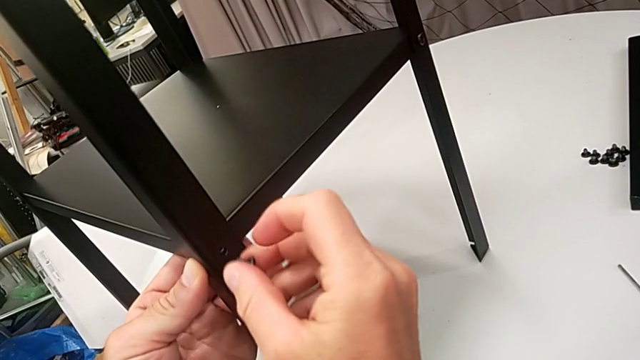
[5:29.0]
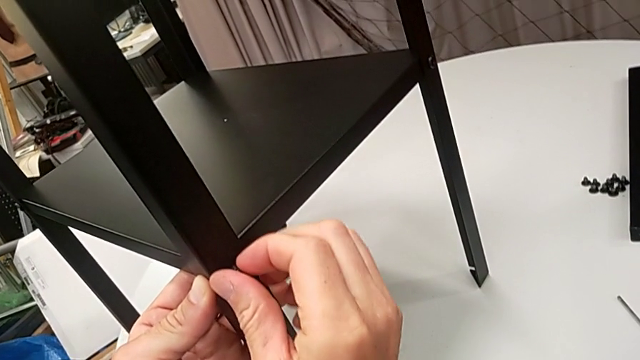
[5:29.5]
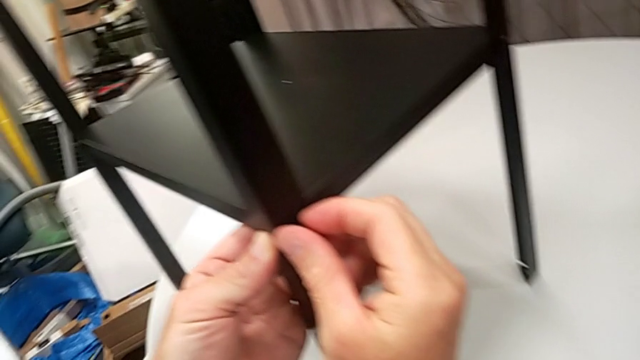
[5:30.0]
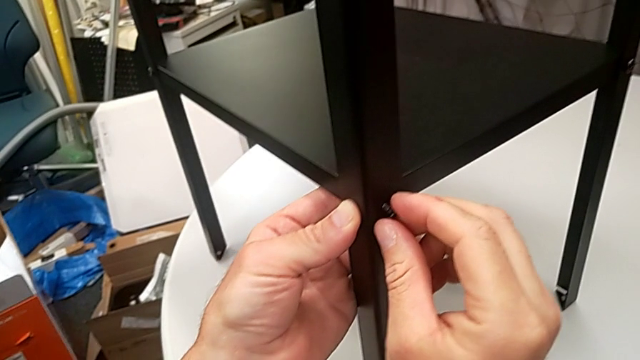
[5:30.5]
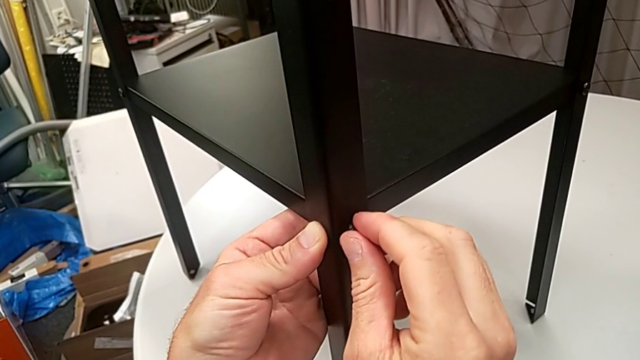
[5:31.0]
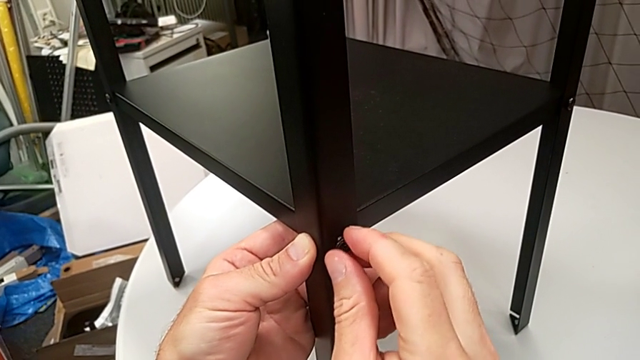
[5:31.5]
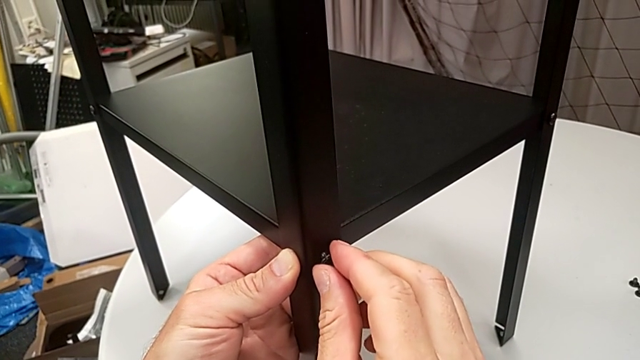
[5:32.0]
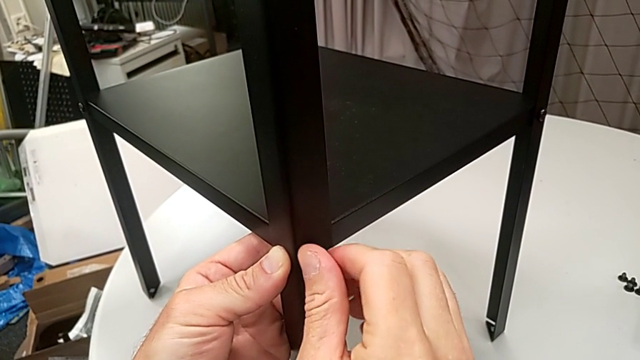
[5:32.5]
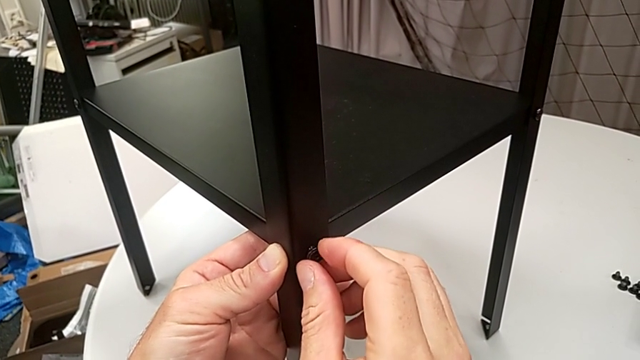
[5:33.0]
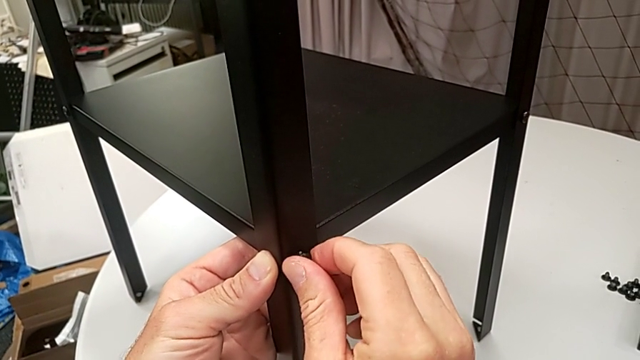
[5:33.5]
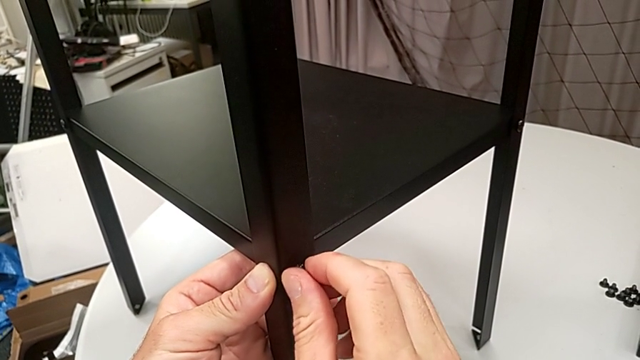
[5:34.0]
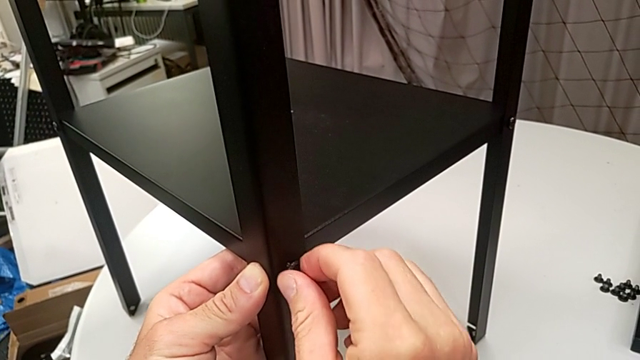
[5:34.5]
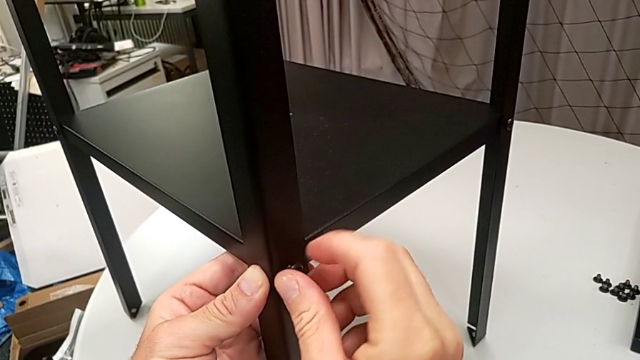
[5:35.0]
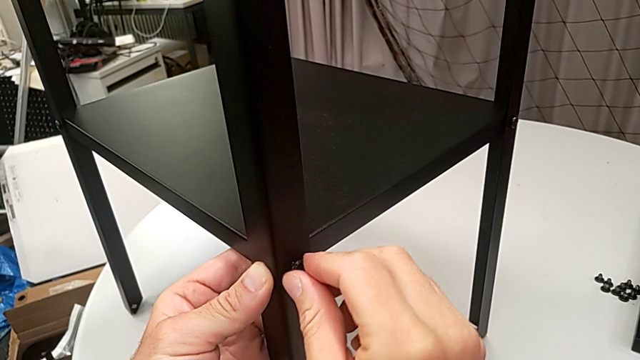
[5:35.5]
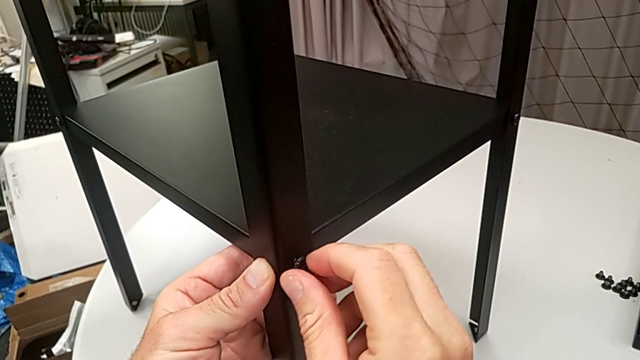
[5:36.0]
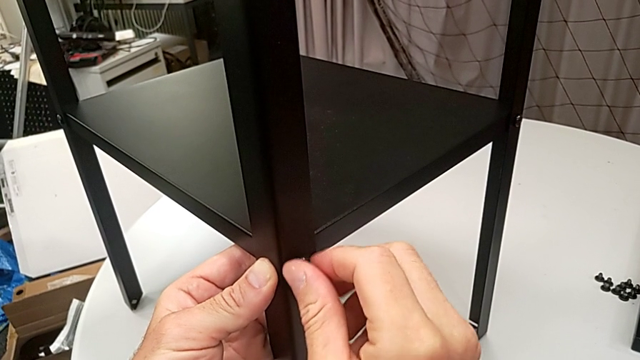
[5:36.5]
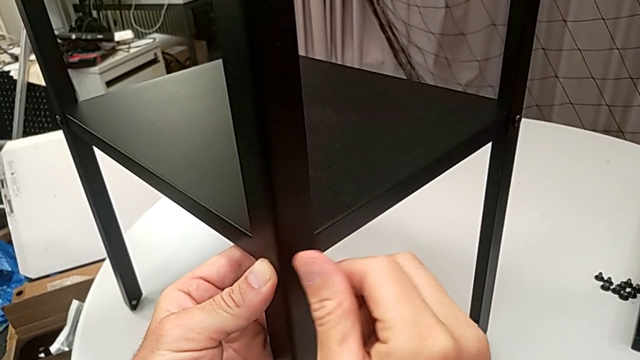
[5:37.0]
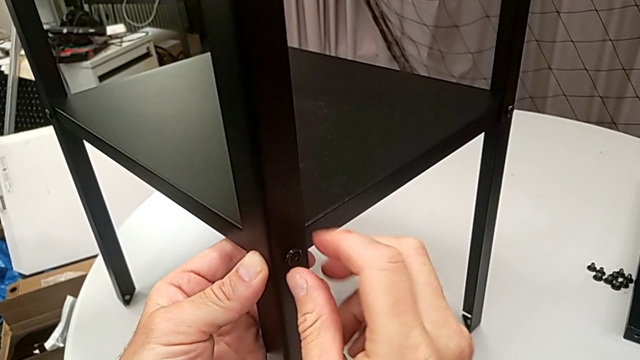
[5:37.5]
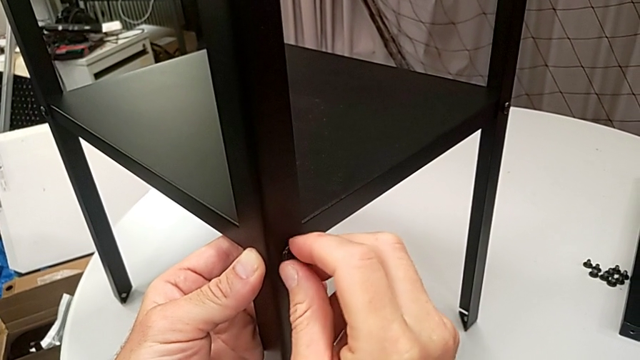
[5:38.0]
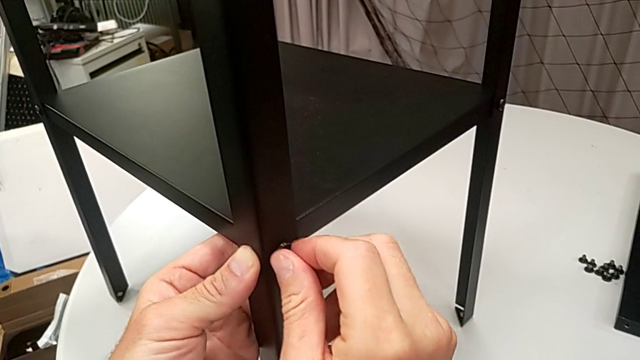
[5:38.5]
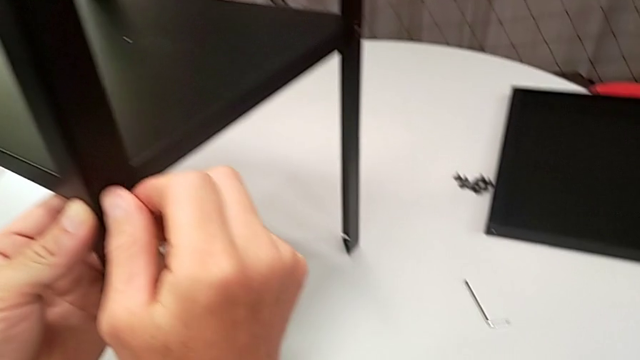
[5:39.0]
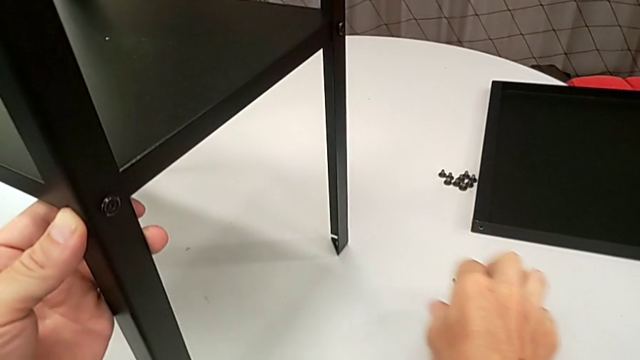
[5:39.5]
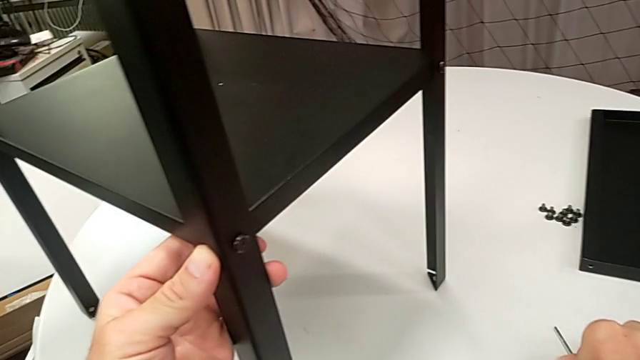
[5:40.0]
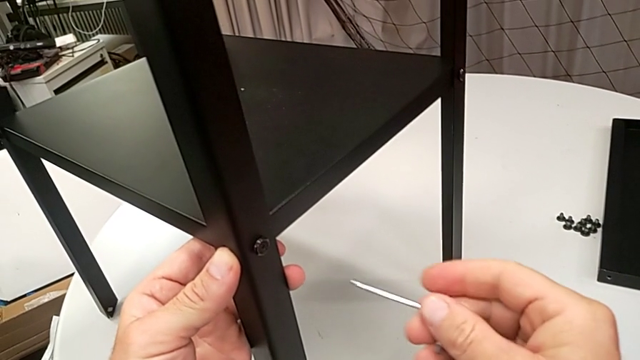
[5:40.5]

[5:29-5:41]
The camera wearer is assembling the legs of the nightstand. They insert the hex socket head, screw it and grab the Allen wrench.

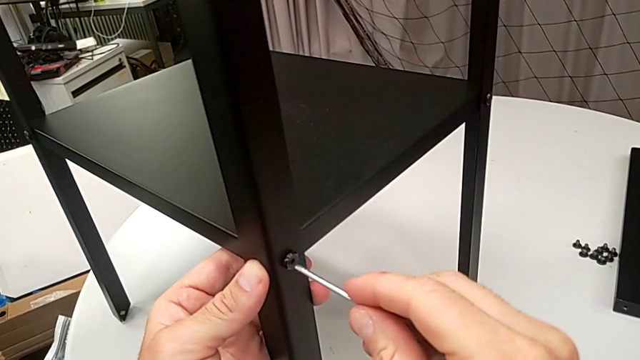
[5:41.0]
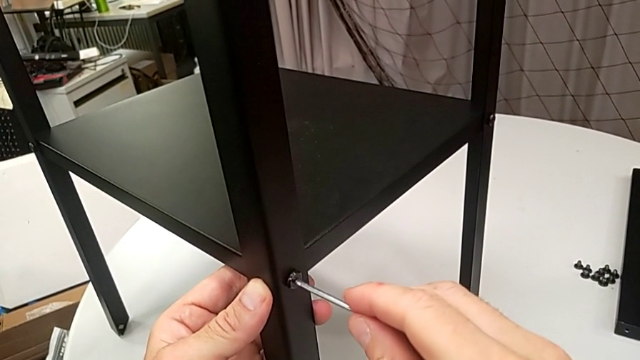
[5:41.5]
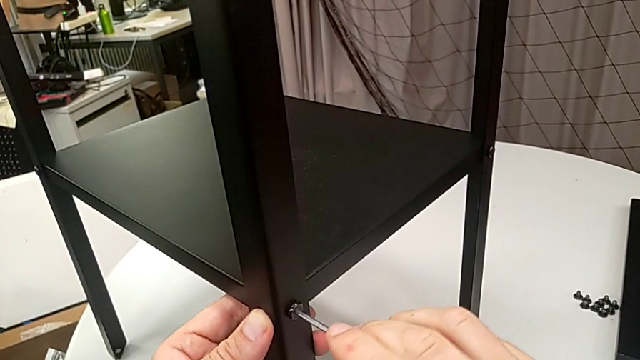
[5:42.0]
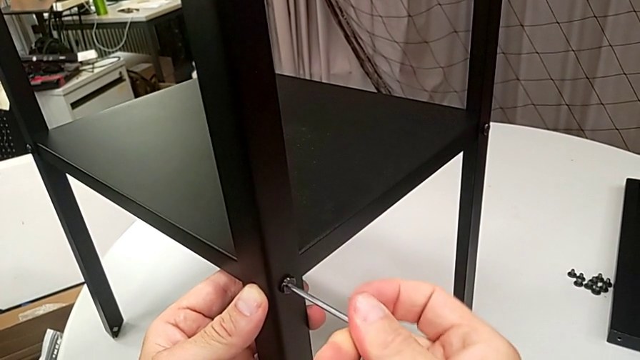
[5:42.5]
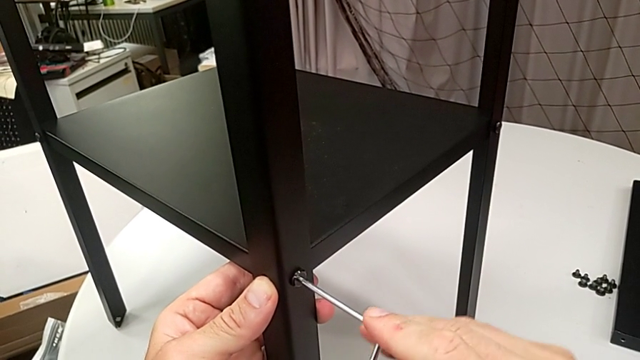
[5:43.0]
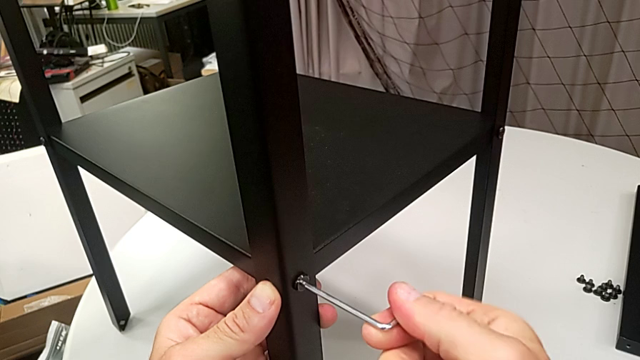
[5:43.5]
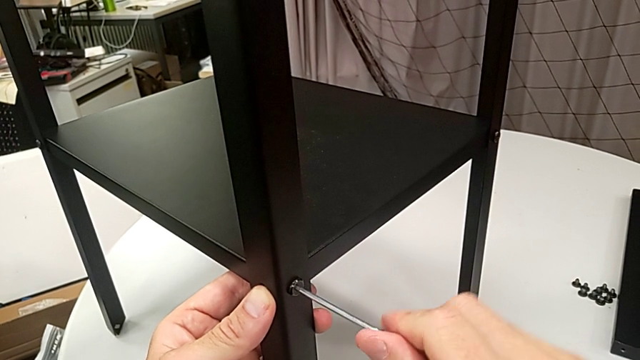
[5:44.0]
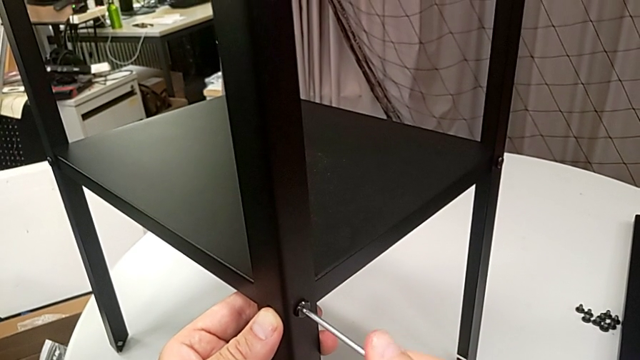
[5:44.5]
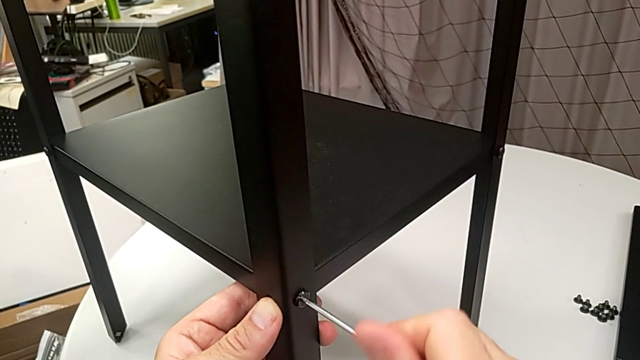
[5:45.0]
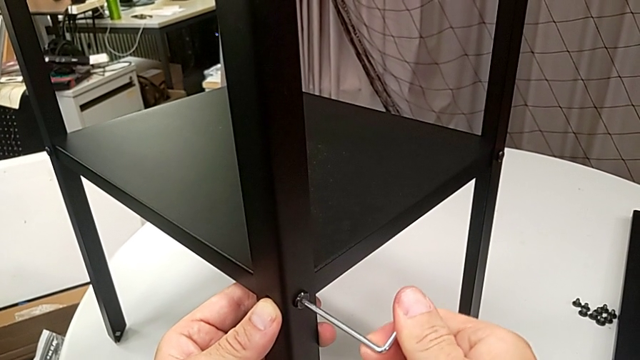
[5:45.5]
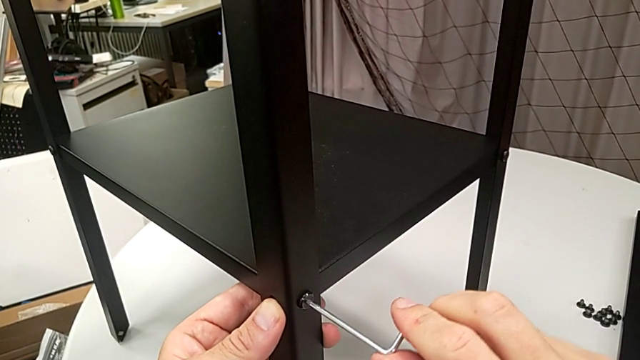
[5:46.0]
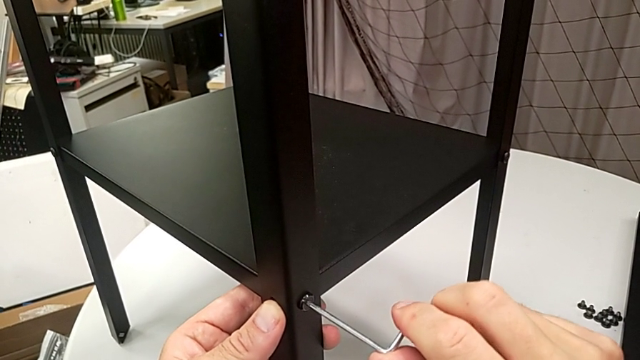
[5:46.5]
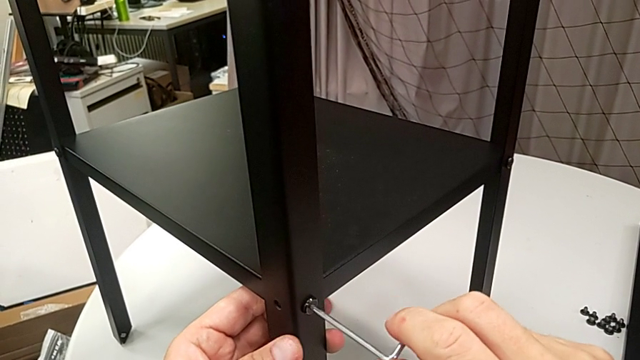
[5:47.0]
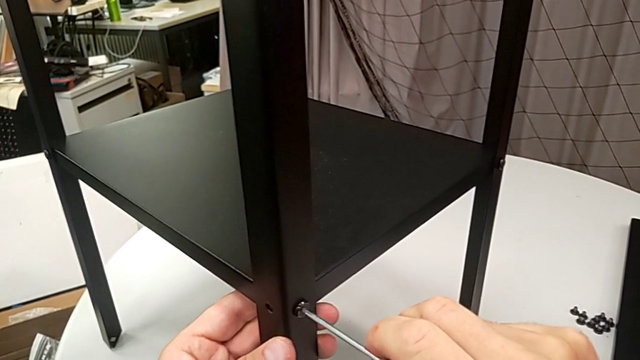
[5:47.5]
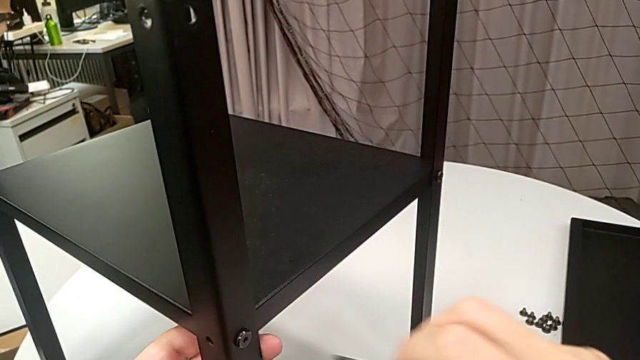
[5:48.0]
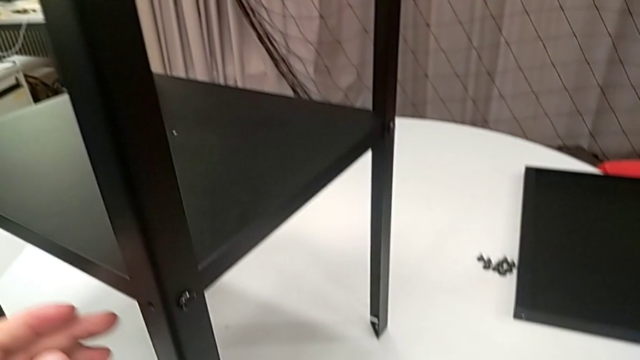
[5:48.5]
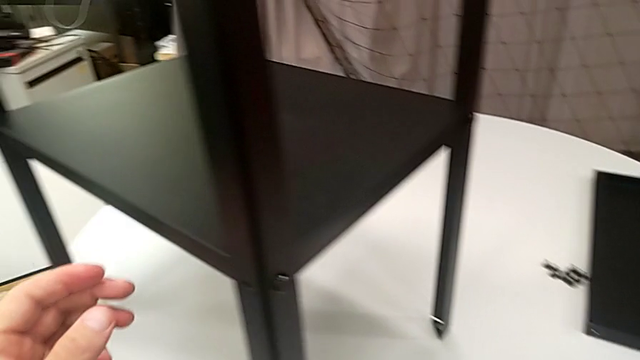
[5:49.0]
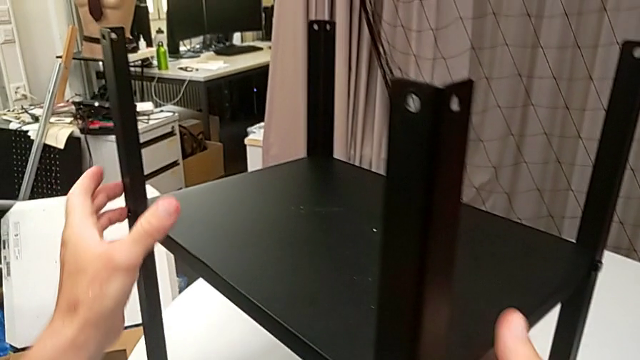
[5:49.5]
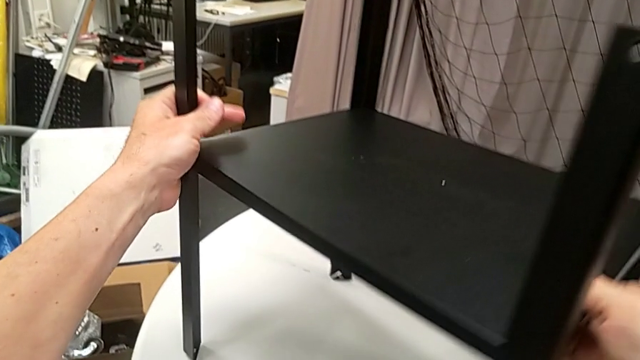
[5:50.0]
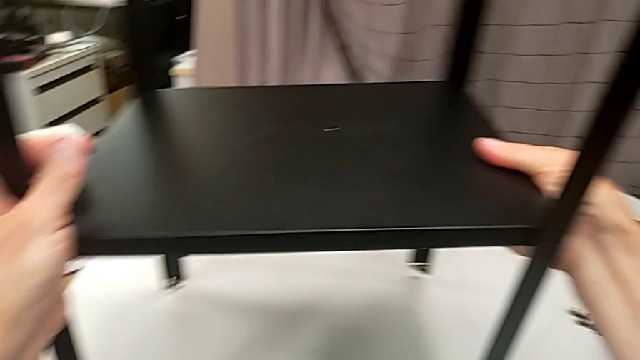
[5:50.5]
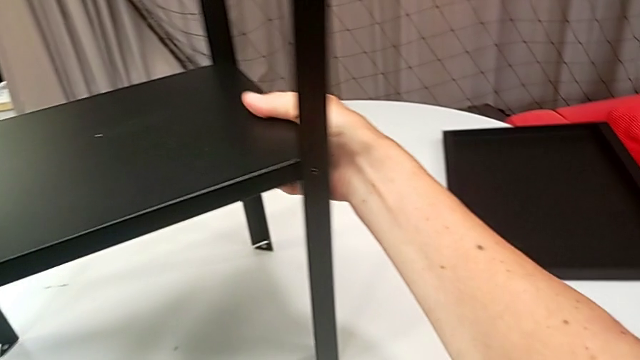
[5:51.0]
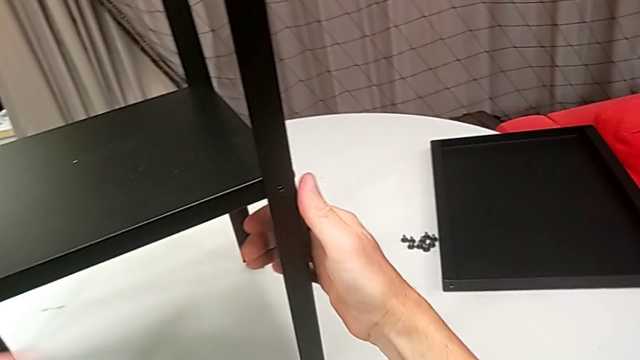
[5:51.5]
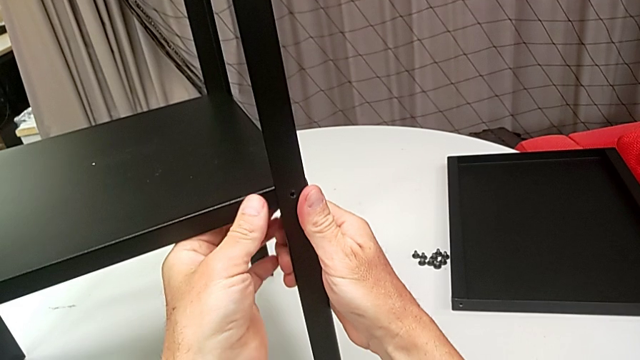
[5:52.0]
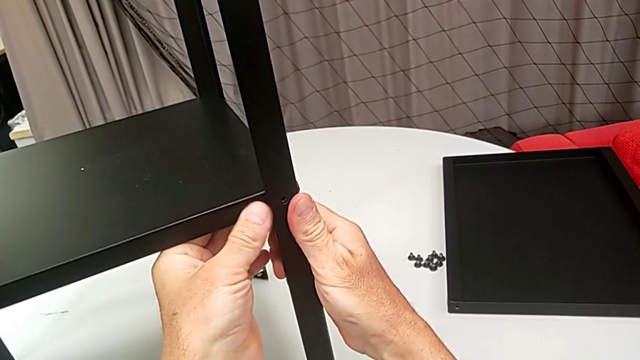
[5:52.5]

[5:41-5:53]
The camera wearer is assembling the legs of the nightstand. They screw the hex socket head, withdraw the Allen wrench, place it, rotate the nightstand and align the leg.
